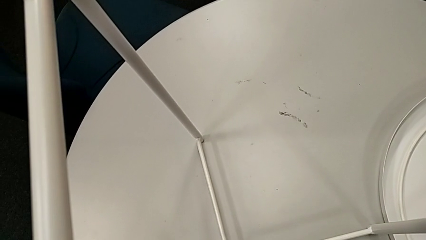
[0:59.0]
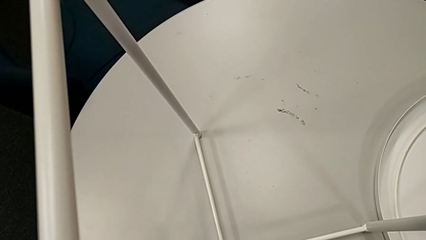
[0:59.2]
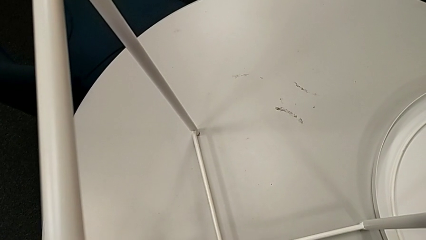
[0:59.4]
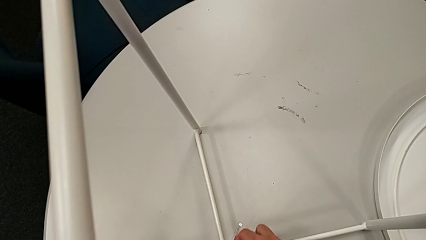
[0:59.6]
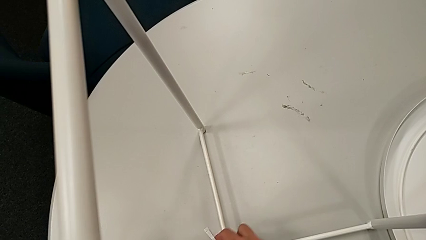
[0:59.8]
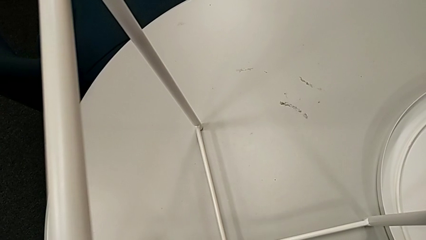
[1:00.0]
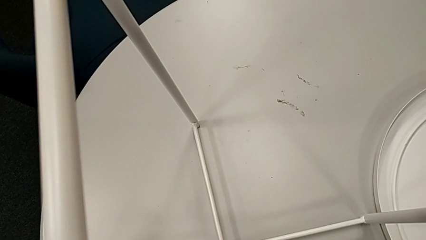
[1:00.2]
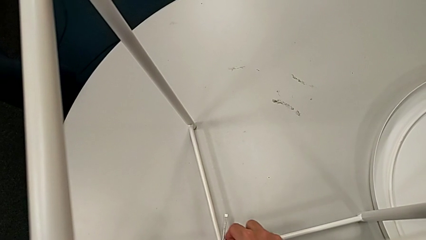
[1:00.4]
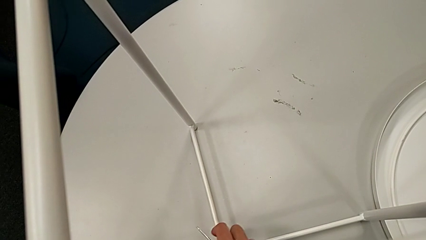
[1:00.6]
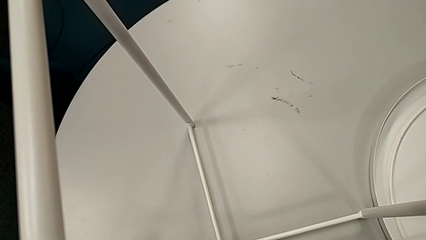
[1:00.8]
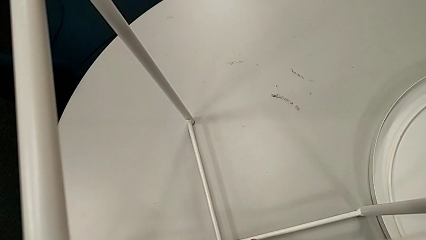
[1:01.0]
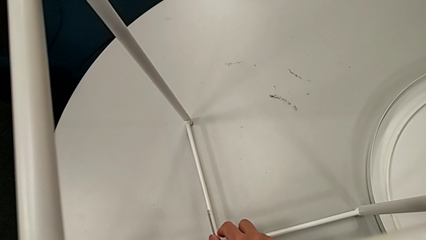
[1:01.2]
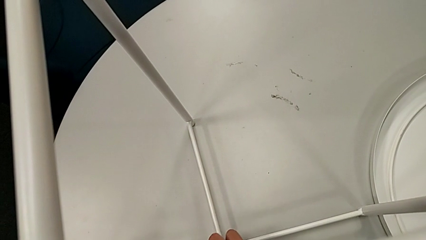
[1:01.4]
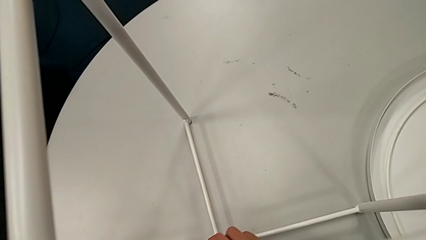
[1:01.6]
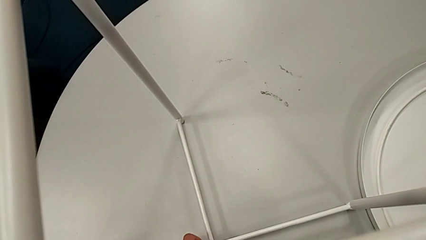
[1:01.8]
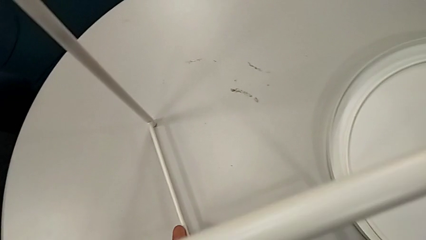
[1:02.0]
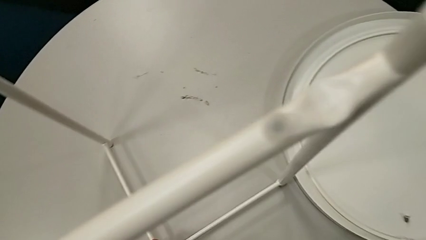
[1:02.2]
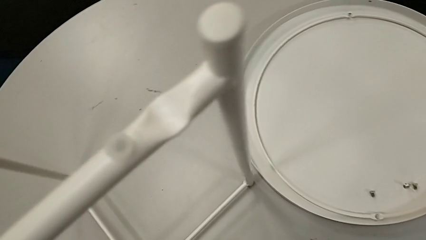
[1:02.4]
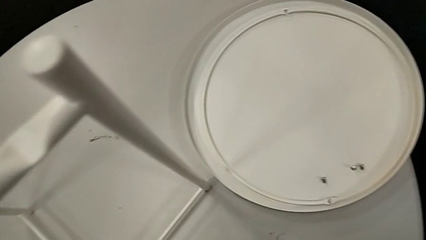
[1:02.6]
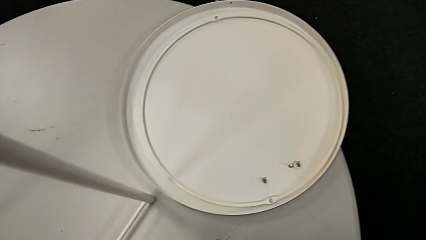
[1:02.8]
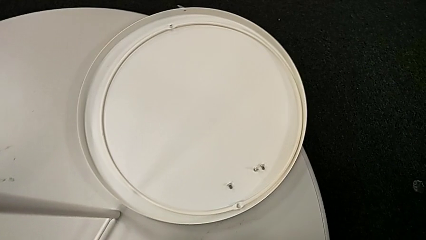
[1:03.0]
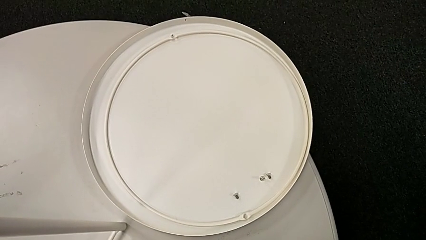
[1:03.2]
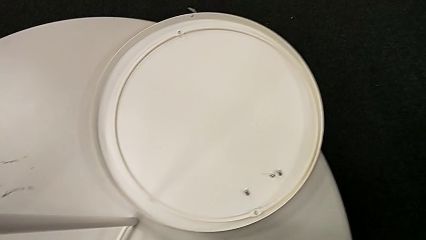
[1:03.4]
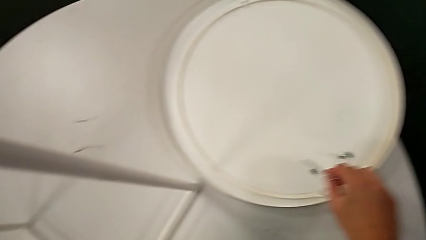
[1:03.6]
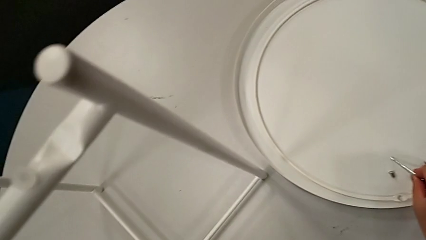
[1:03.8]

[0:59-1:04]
The camera wearer is unscrewing the table's legs. They unscrew the hex socket head, withdraw the Allen wrench with the right hand, disassemble the hex socket head with the right hand and place the Allen wrench.

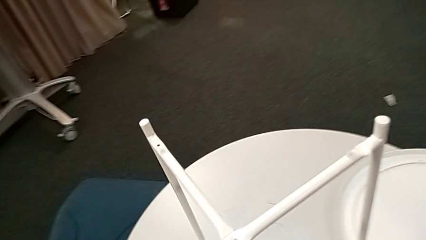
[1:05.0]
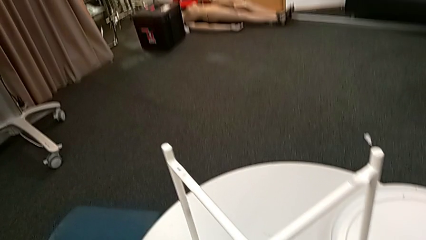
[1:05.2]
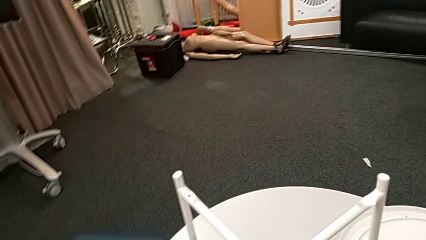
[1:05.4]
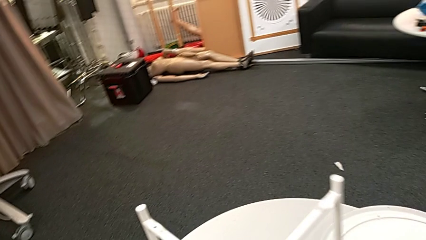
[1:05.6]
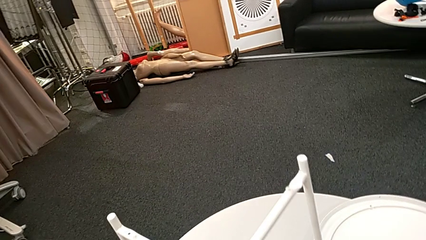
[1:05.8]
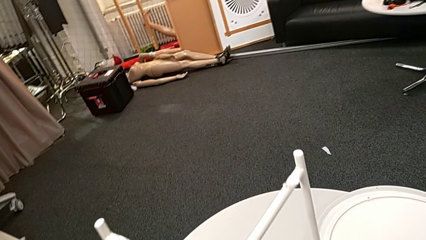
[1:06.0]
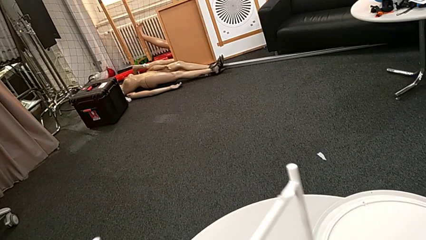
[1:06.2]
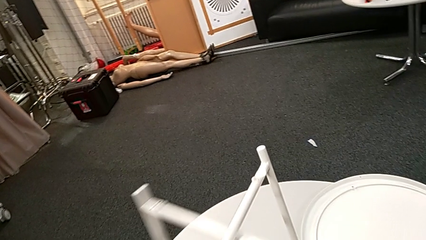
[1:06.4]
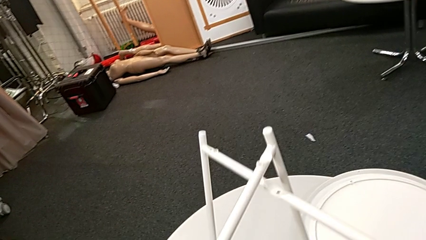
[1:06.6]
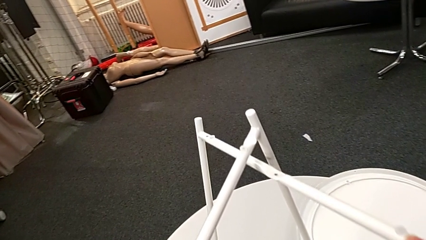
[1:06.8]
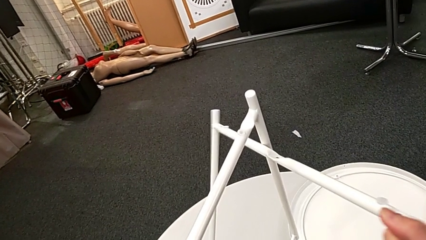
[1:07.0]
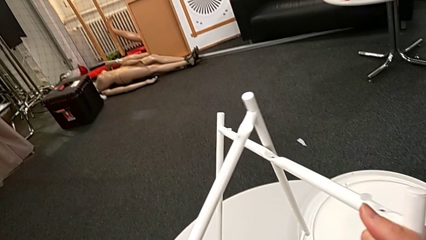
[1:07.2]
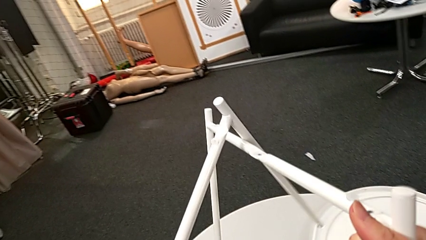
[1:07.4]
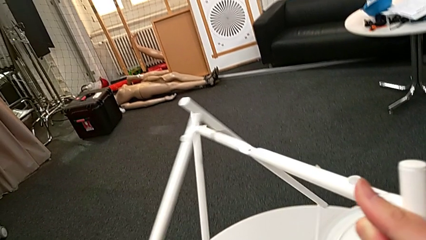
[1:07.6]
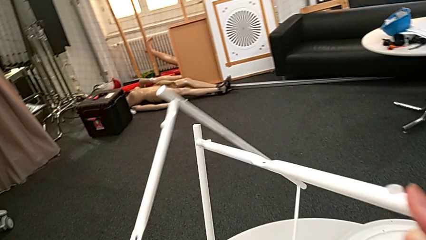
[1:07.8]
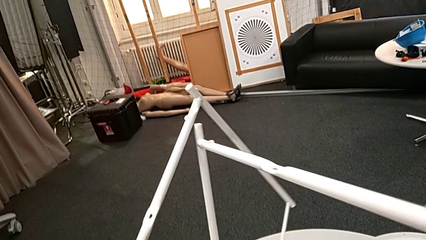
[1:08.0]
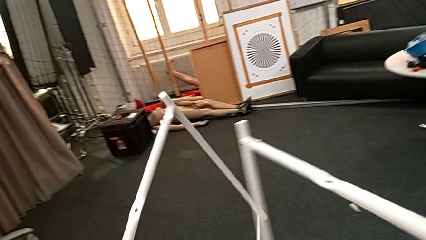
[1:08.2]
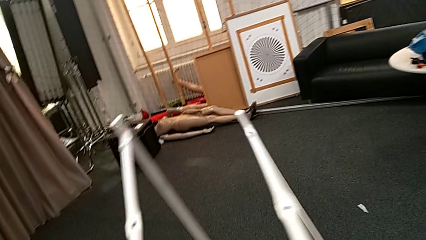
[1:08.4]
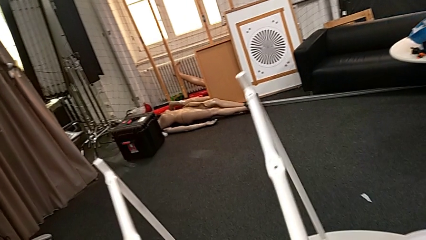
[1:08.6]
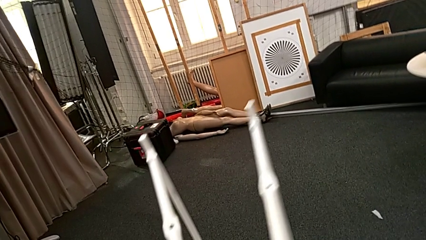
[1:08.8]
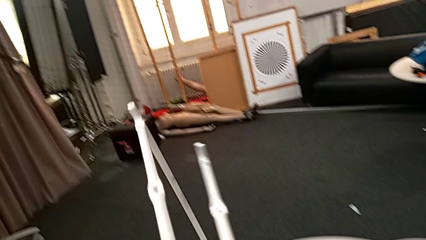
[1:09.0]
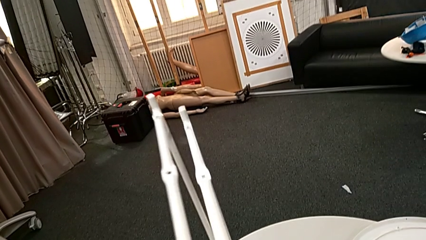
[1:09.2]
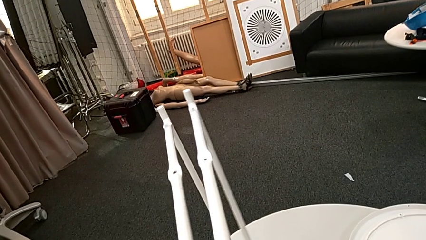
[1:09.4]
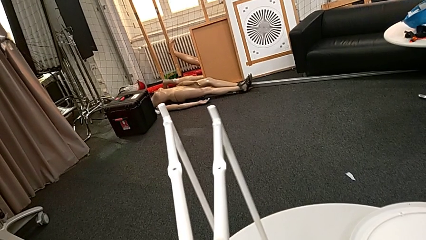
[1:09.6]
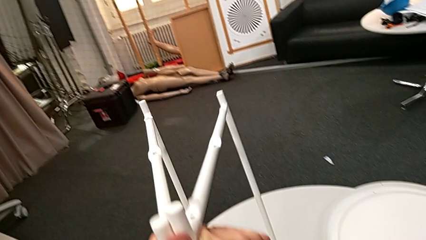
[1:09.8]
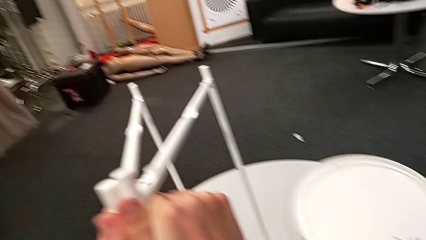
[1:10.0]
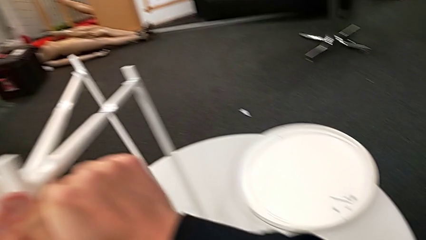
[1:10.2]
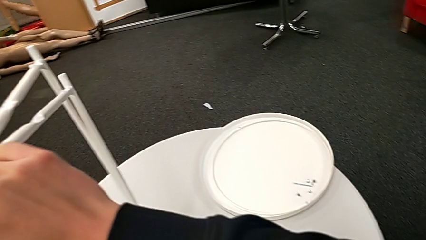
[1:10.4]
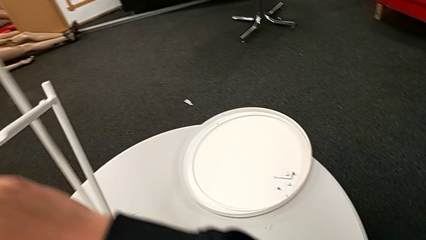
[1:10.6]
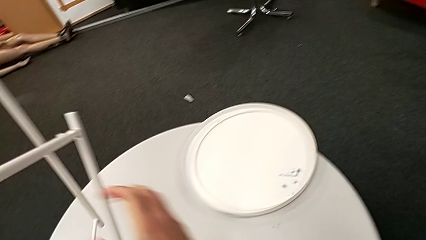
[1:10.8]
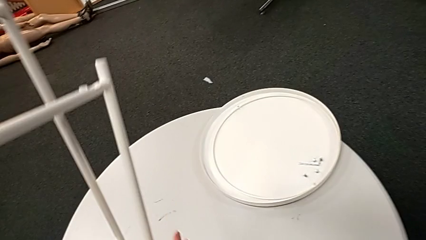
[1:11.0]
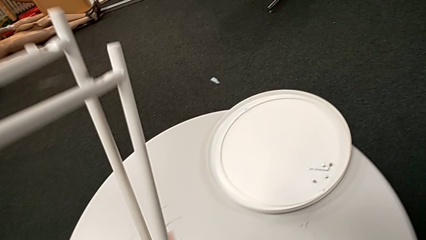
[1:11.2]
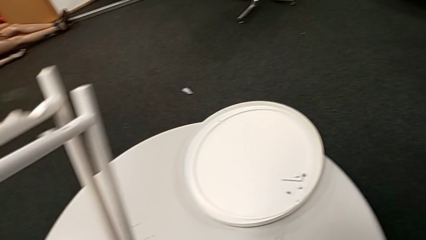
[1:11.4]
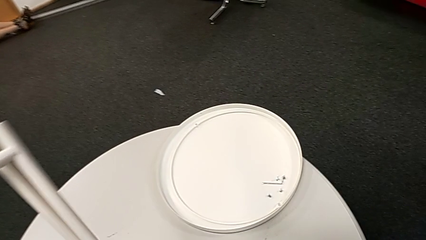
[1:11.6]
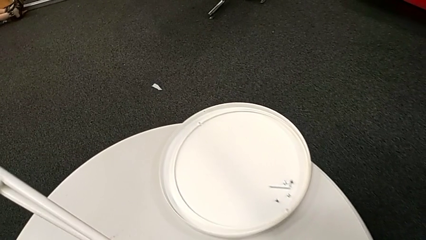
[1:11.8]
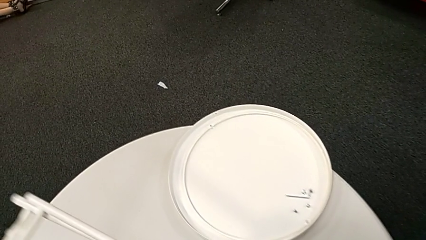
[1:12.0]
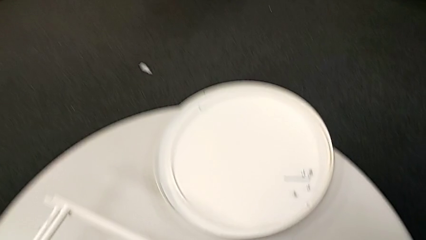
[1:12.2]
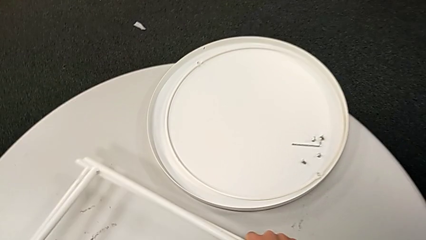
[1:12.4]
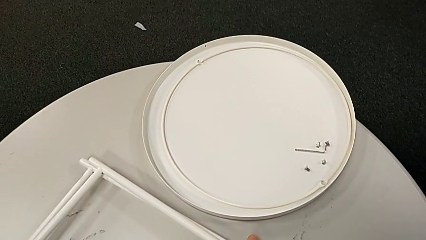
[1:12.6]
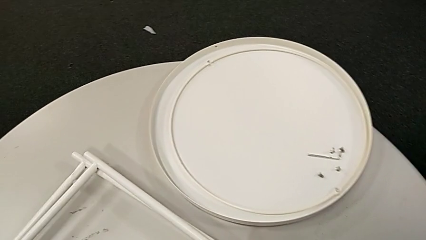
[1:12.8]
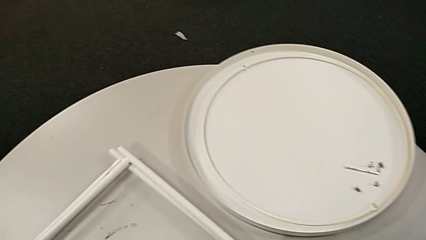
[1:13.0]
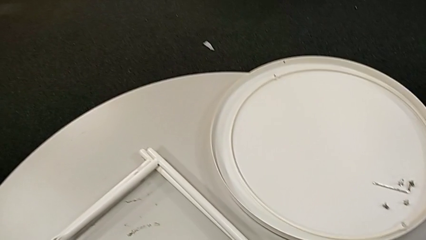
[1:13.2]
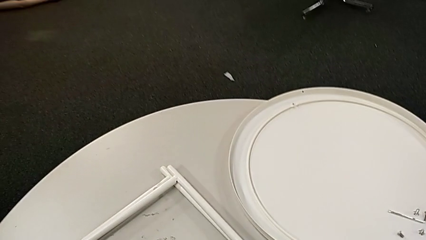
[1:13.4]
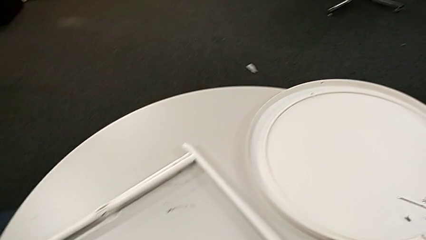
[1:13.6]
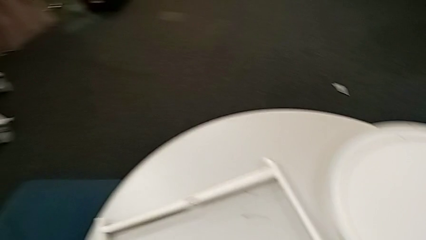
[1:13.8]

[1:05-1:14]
The camera wearer disassembles the table legs. They disassemble the leg, align it and place it.
